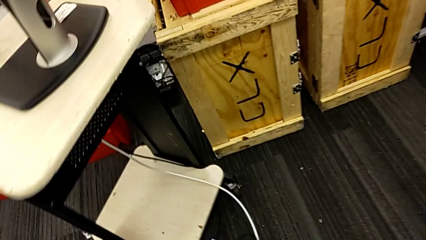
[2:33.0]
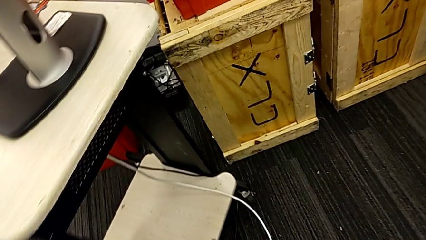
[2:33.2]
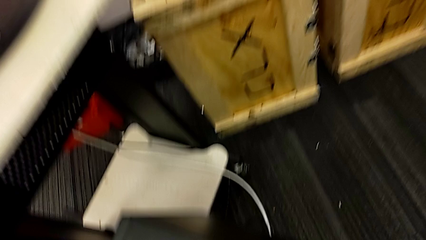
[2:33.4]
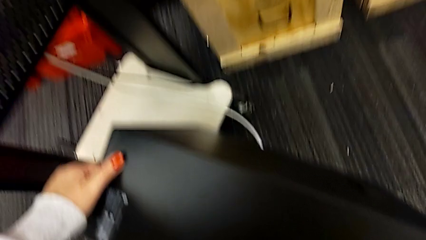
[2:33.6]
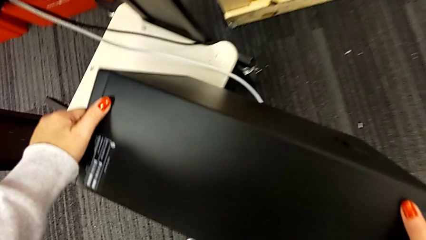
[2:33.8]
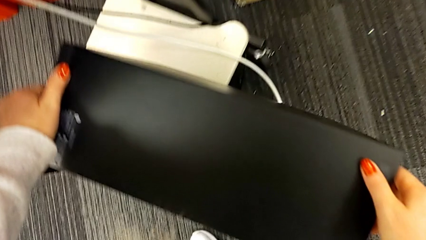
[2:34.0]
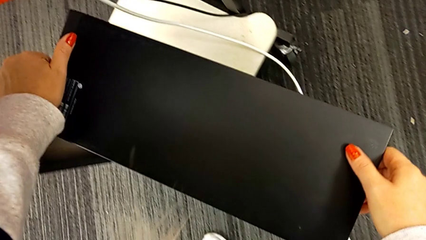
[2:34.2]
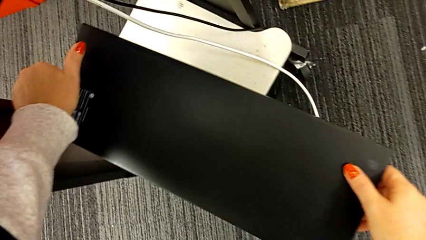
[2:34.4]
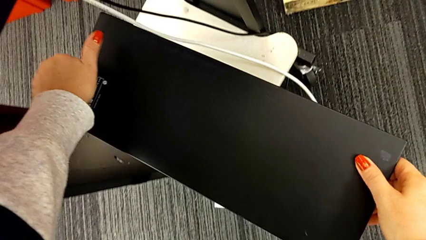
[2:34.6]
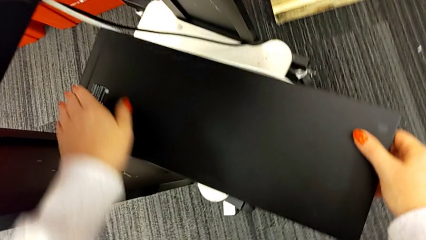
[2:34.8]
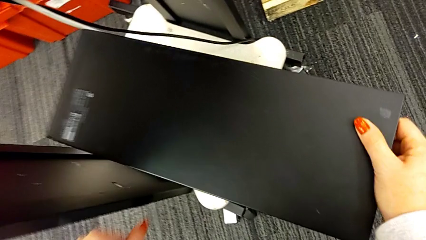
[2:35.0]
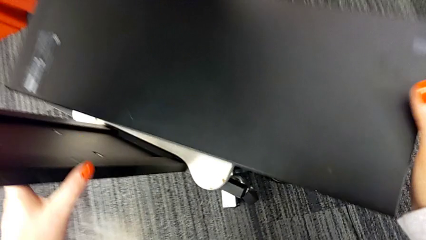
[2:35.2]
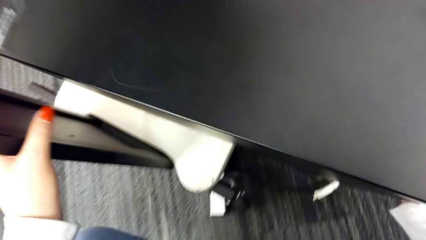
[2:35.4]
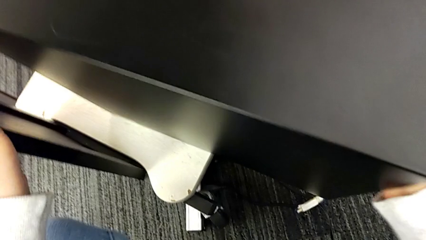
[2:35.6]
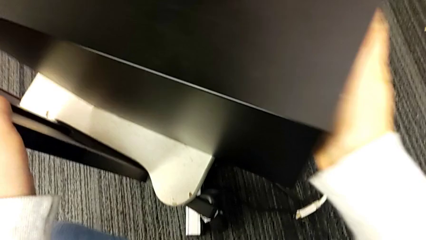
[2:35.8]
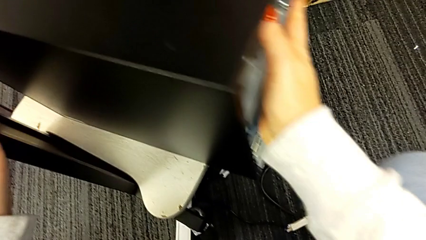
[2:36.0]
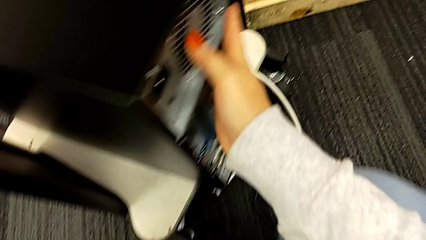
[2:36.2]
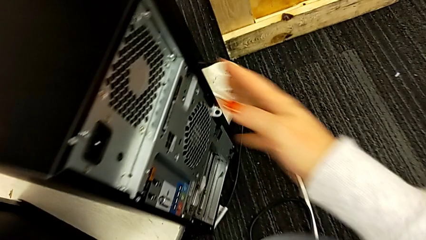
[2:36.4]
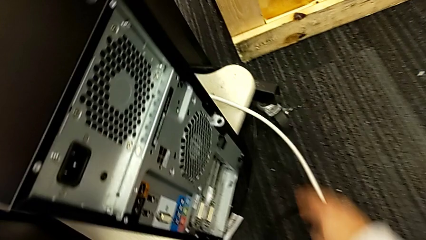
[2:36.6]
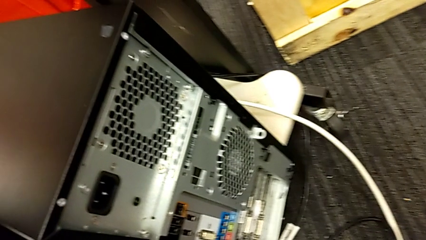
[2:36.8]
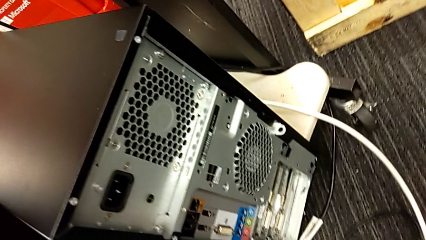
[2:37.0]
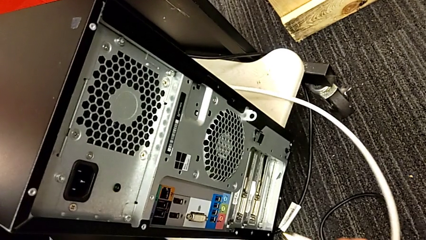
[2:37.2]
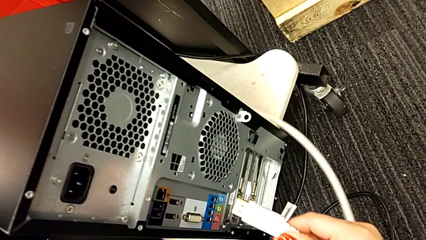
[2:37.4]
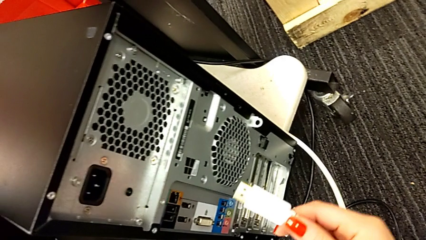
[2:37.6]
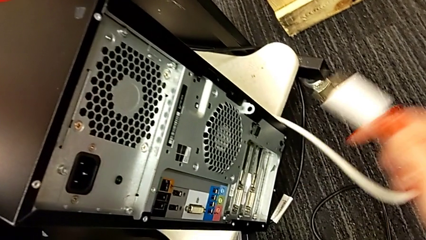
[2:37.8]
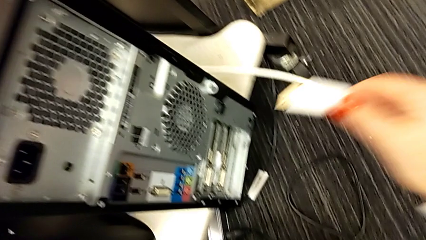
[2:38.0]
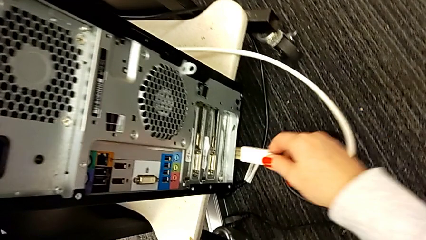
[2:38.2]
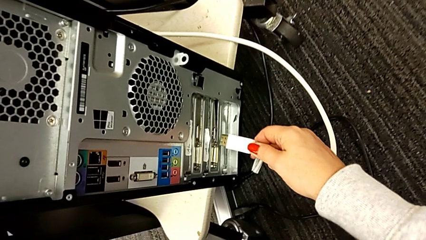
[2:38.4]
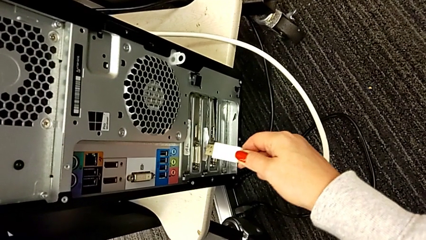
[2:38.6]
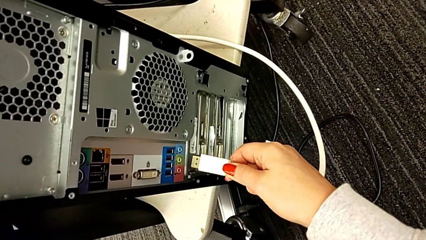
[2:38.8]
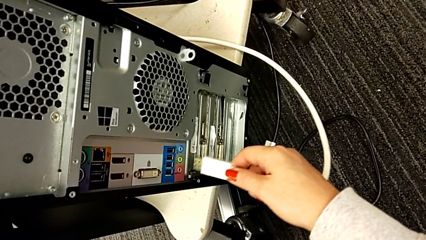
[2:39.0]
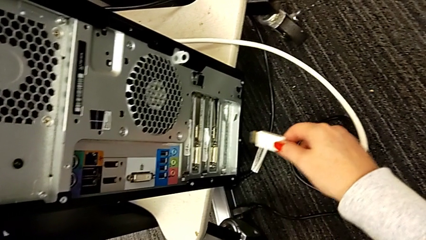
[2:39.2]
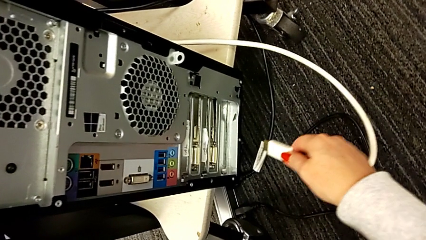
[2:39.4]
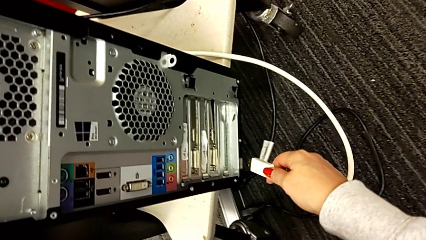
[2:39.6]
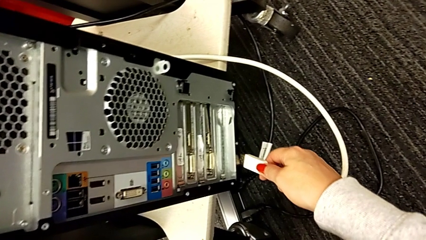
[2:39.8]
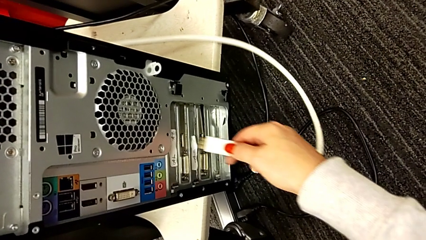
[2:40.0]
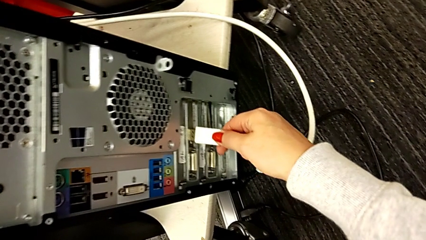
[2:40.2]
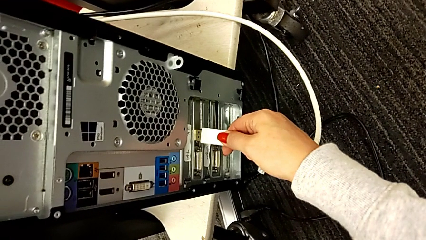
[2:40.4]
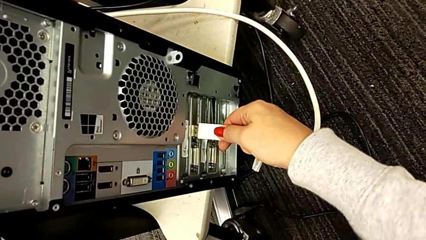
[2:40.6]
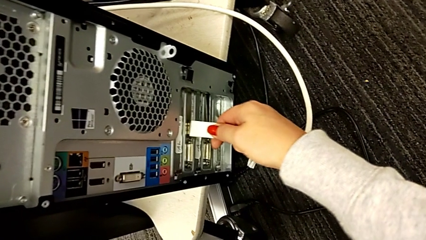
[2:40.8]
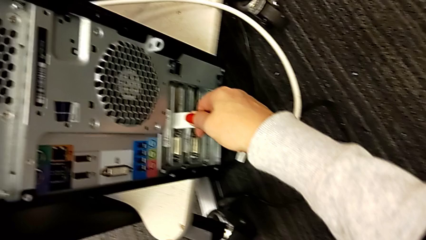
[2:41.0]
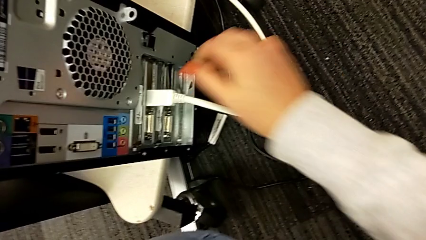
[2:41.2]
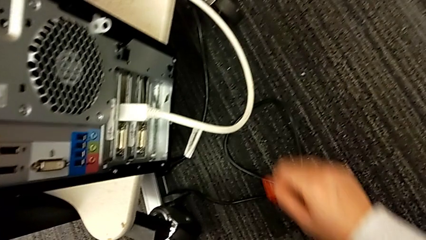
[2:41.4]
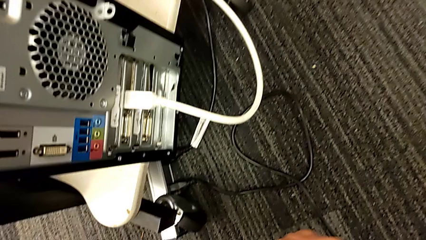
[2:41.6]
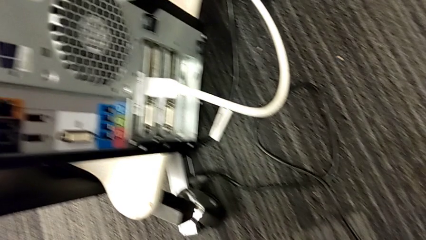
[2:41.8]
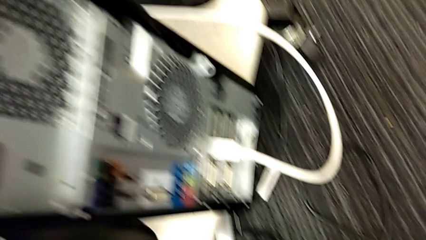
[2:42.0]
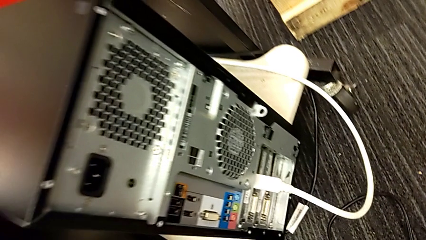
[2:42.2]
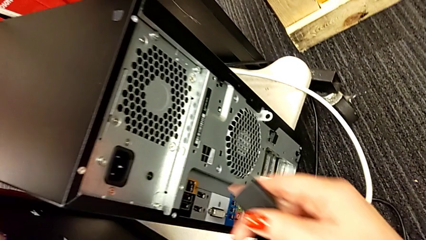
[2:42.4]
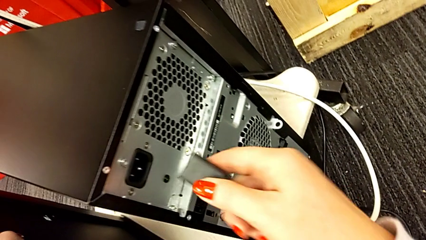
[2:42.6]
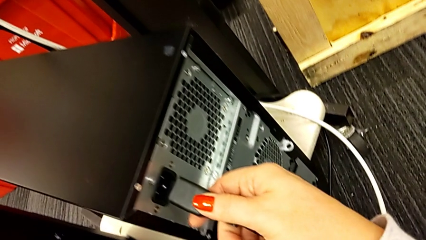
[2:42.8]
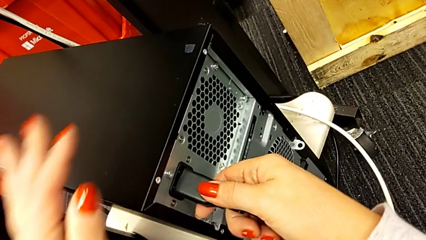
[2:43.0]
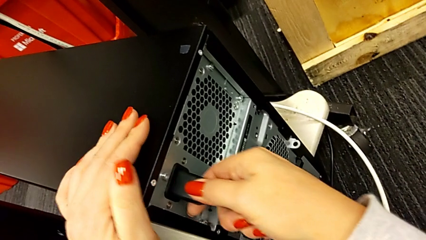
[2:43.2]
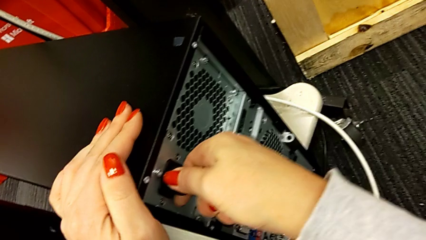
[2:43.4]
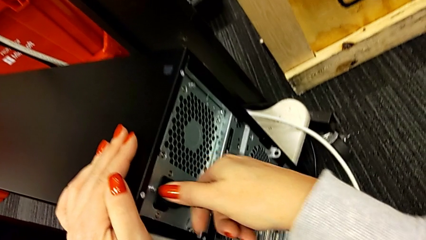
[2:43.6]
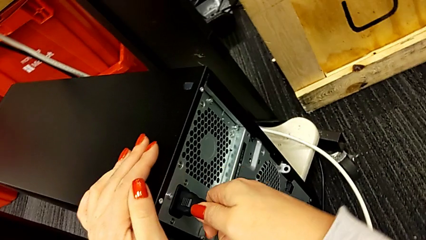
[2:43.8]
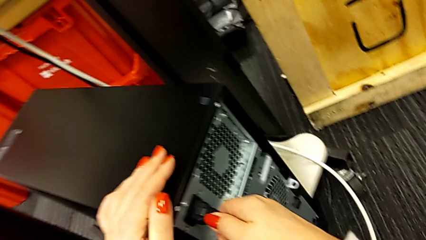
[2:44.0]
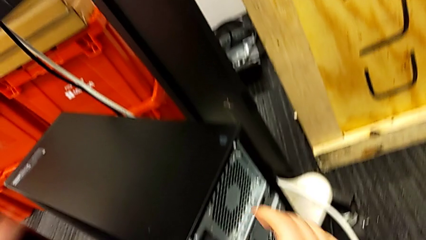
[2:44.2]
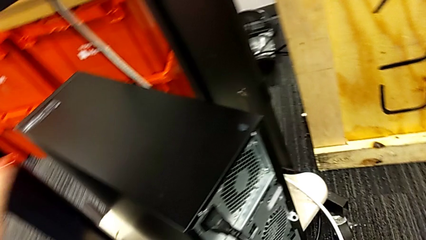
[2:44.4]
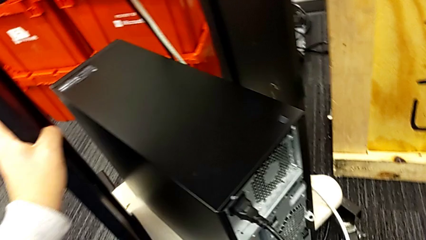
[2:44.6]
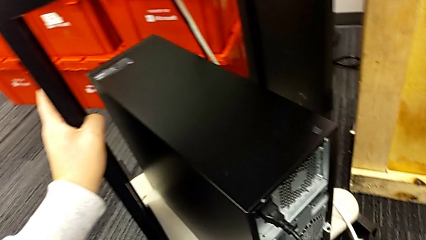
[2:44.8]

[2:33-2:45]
The camera wearer is plugging the power supply and HDMI cable into the computer tower. They place the computer tower, pull it, grab the HDMI cable, insert it, grab the cable power supply and insert it.
